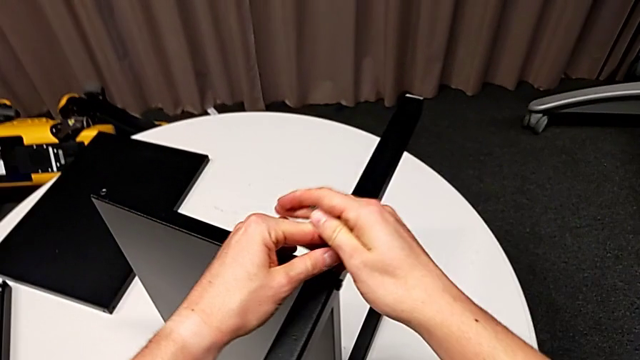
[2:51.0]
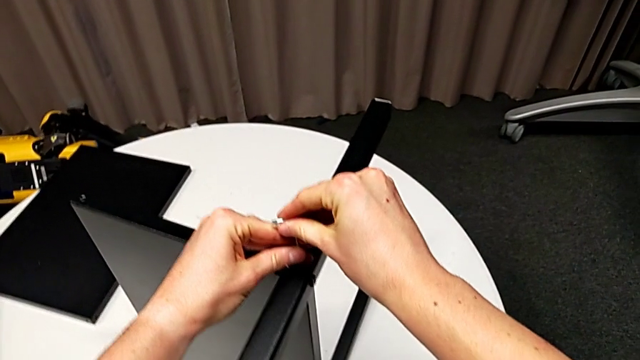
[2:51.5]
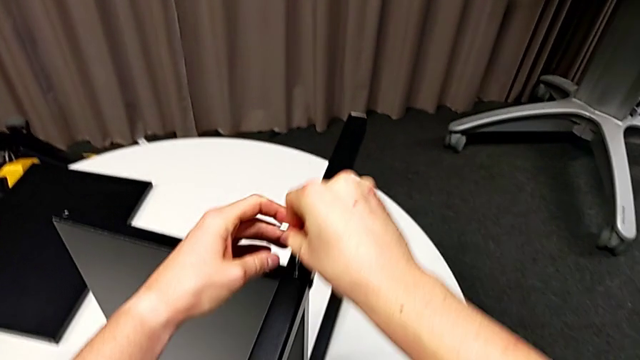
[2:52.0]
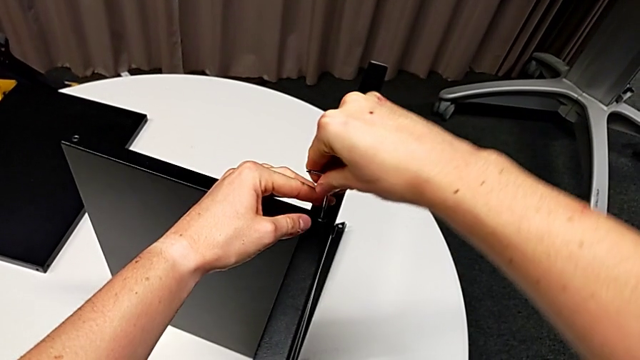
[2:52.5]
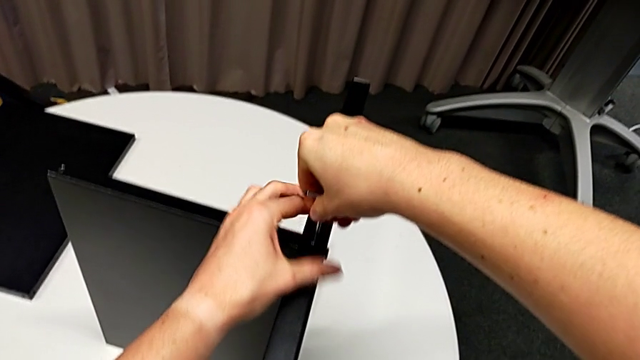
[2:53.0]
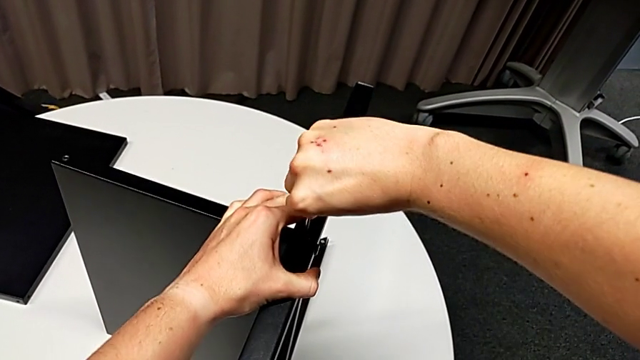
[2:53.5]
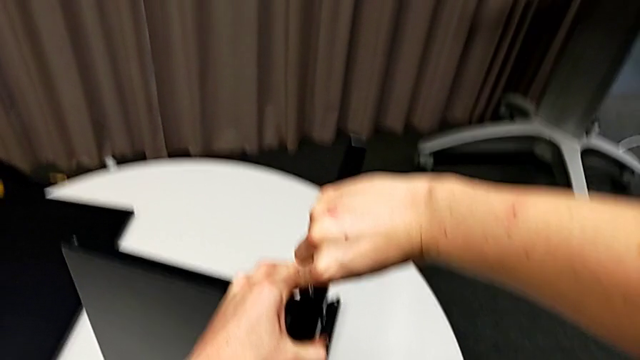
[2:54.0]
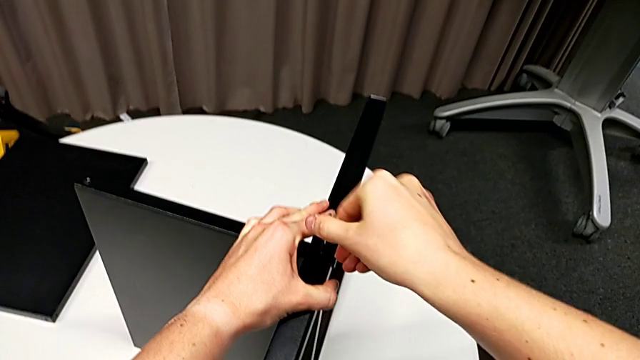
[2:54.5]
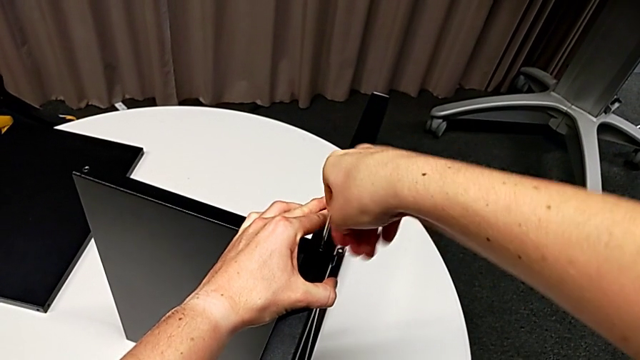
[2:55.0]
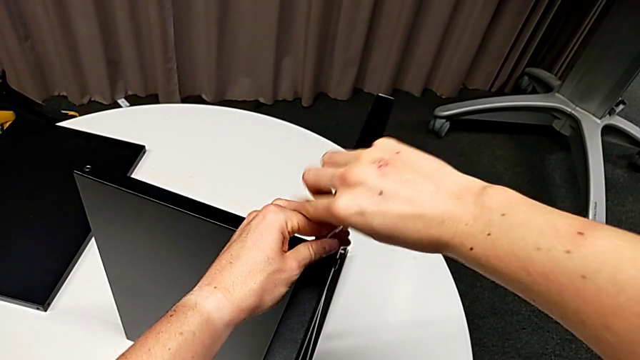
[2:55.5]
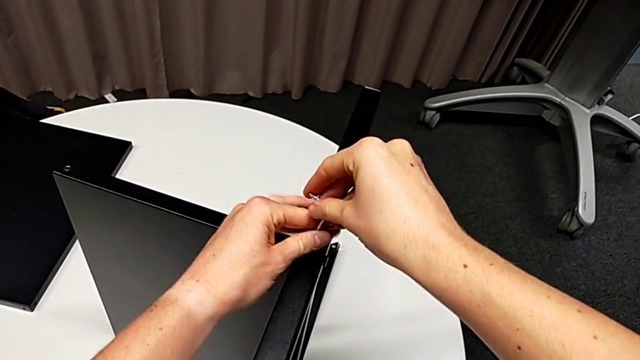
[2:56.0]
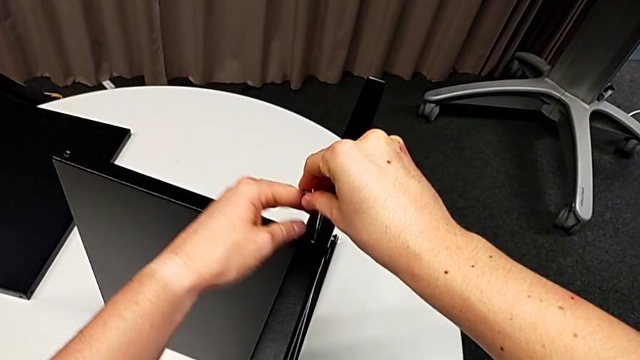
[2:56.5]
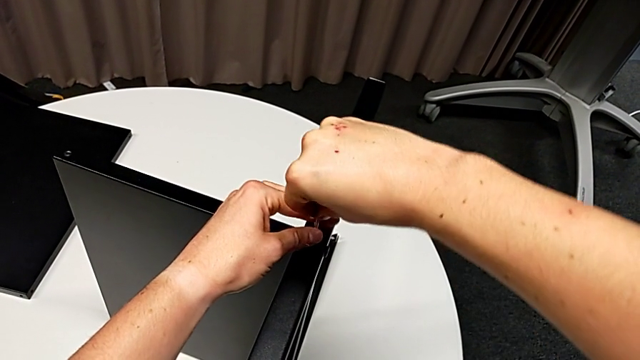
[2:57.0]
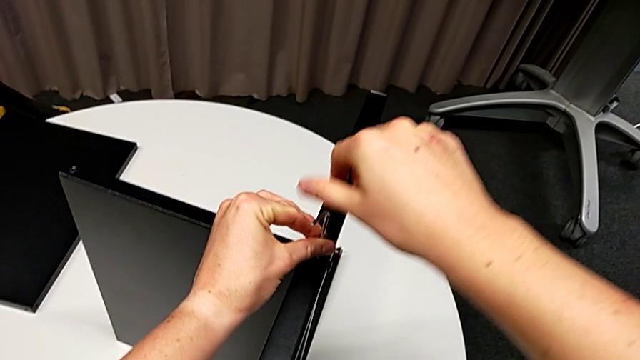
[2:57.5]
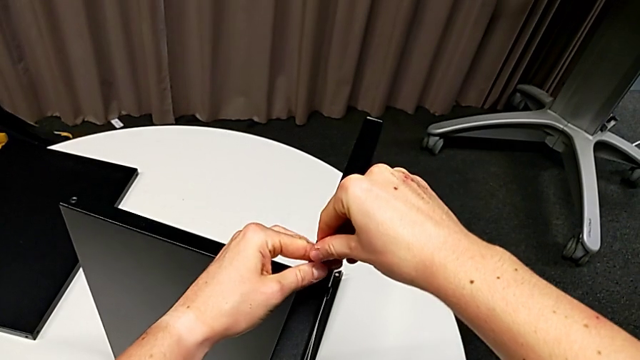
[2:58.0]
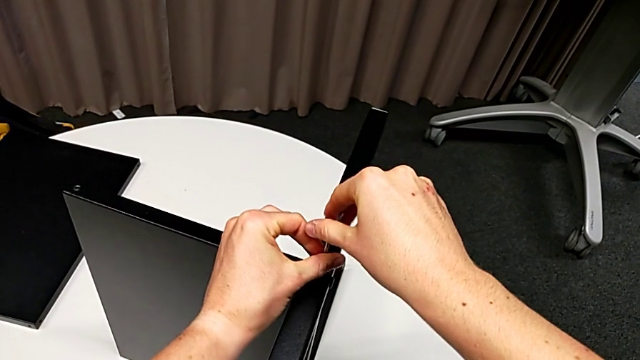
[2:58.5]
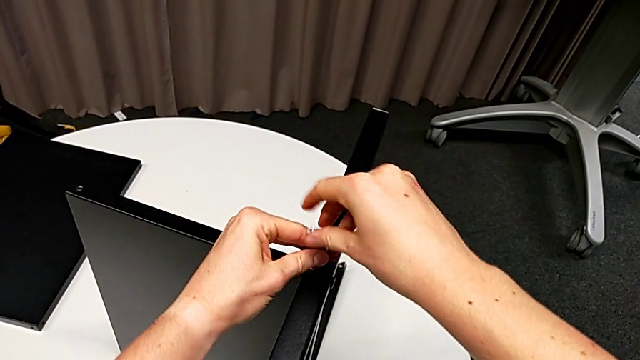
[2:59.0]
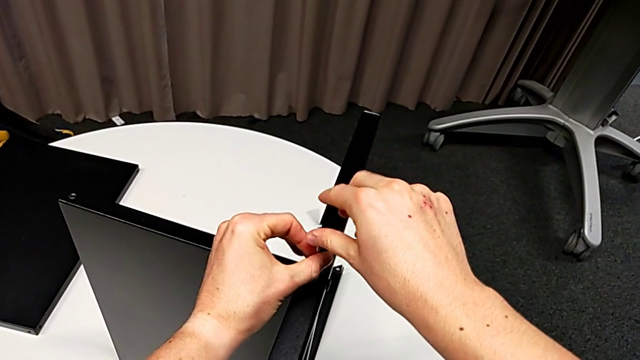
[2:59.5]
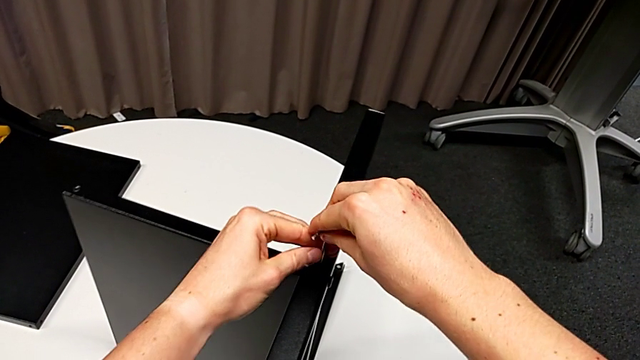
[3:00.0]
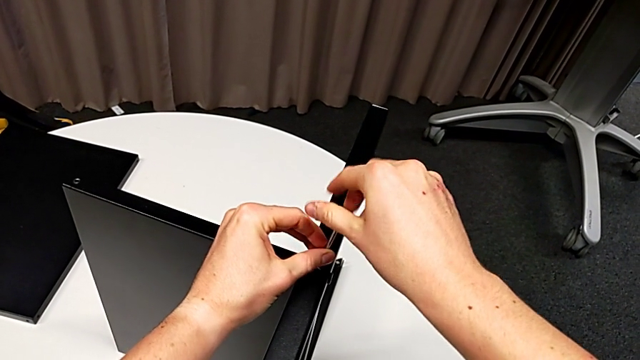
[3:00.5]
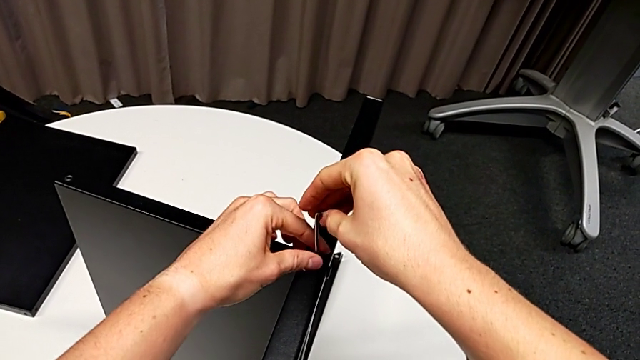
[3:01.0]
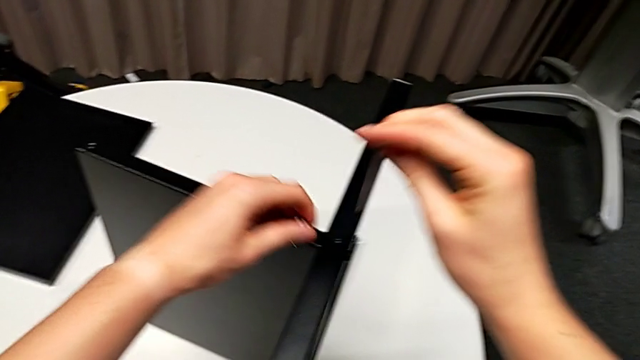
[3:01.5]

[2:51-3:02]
The camera wearer is disassembling the third leg of the furniture. They insert the Allen wrench, unscrew the hex socket head, withdraw the Allen wrench and disassemble the hex socket head.

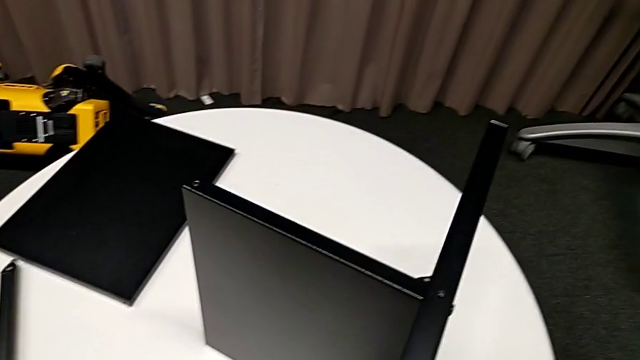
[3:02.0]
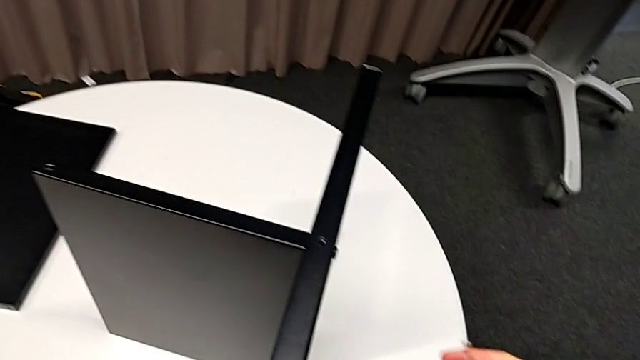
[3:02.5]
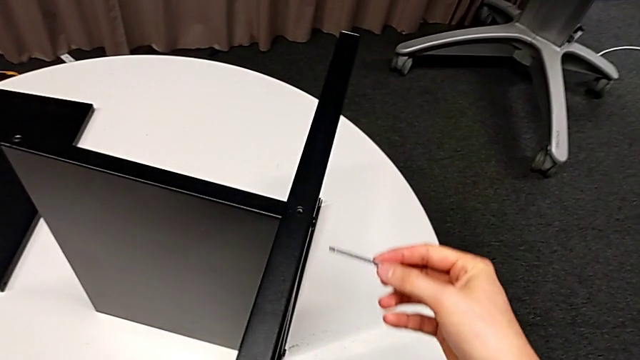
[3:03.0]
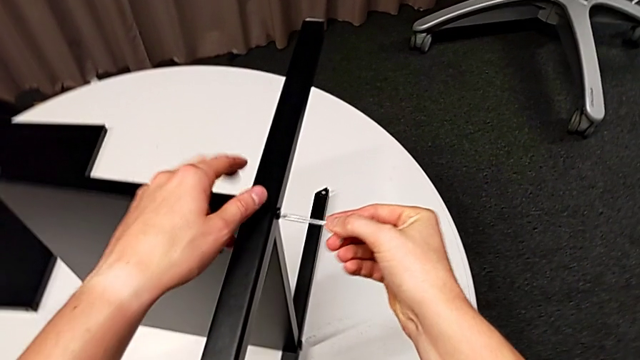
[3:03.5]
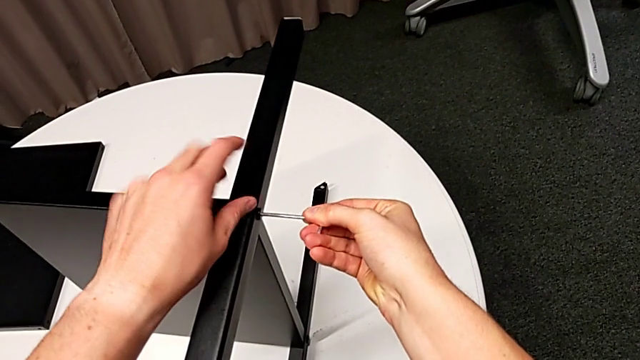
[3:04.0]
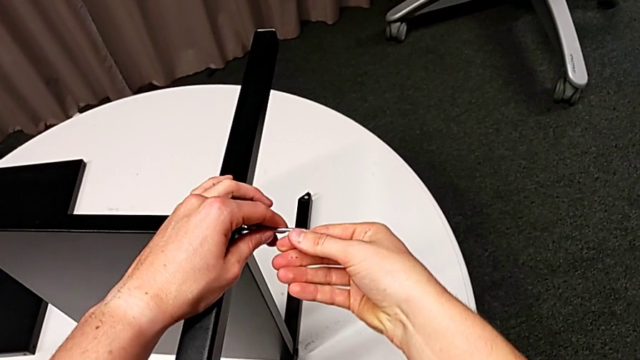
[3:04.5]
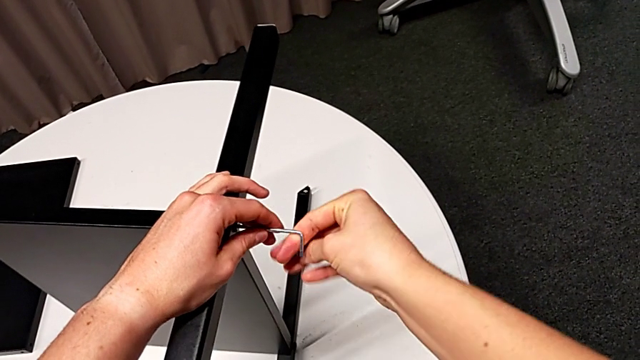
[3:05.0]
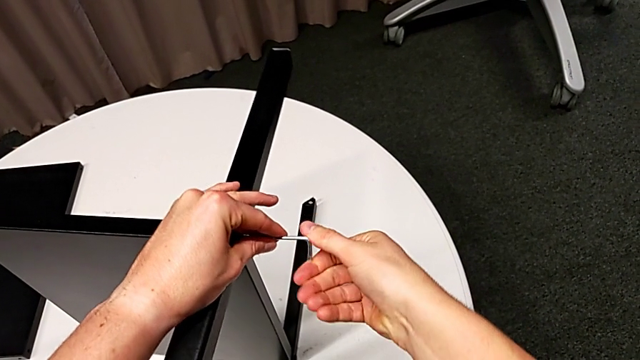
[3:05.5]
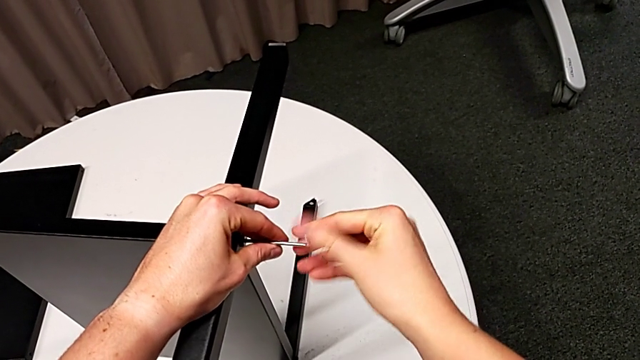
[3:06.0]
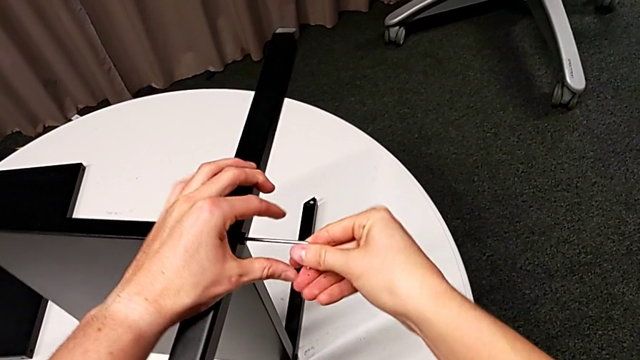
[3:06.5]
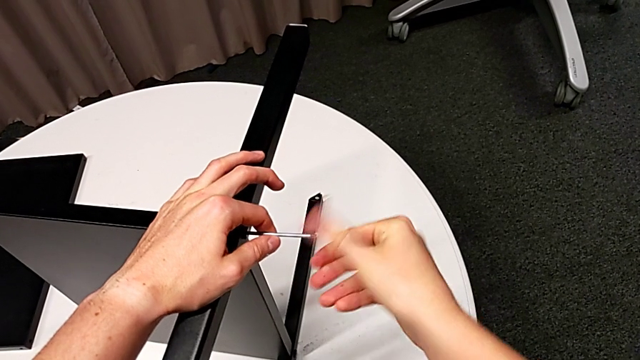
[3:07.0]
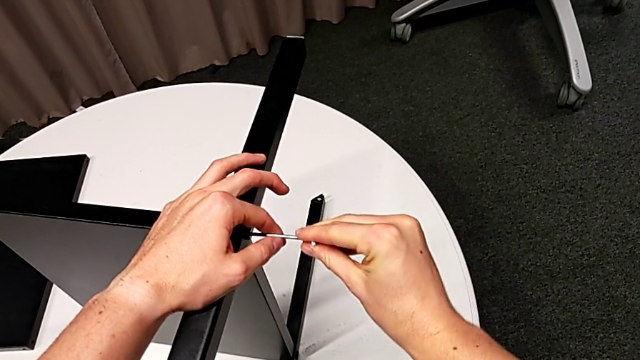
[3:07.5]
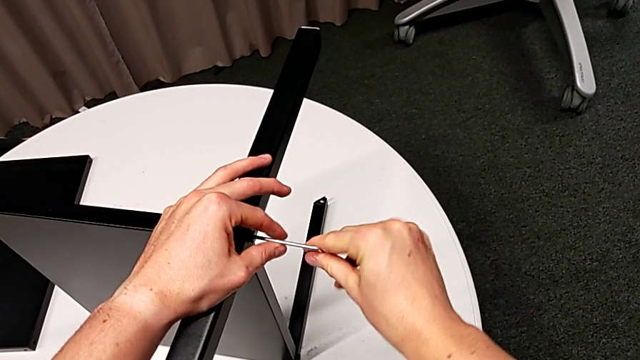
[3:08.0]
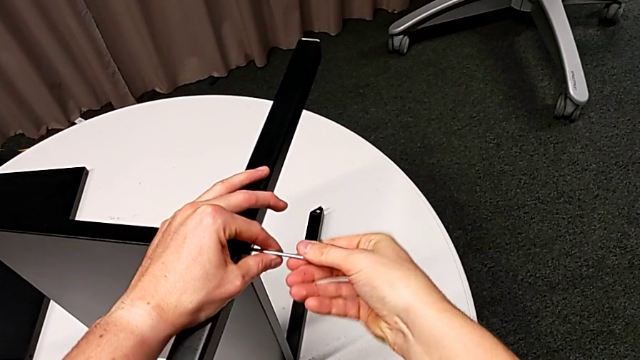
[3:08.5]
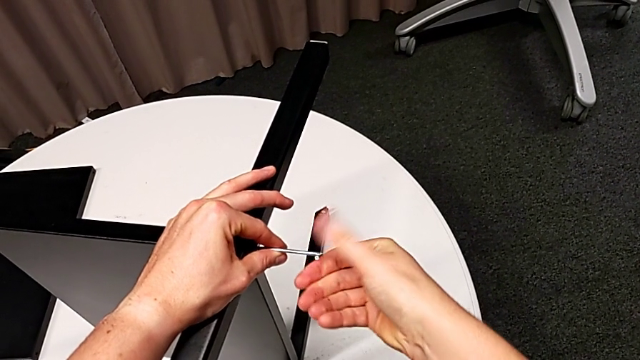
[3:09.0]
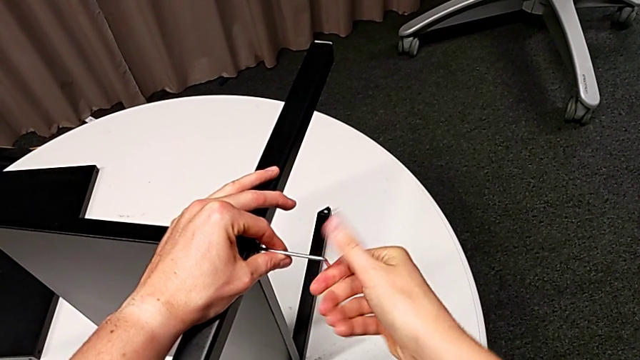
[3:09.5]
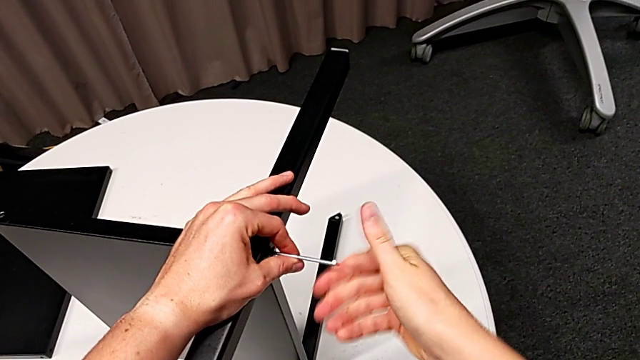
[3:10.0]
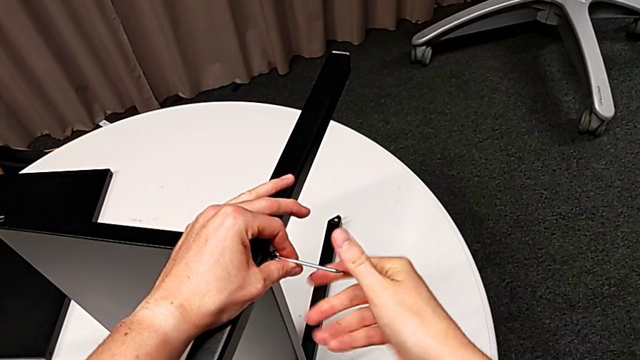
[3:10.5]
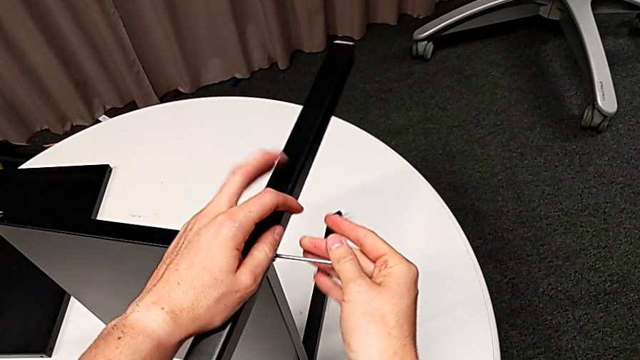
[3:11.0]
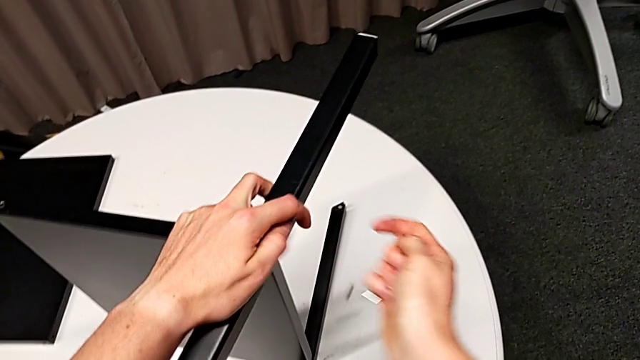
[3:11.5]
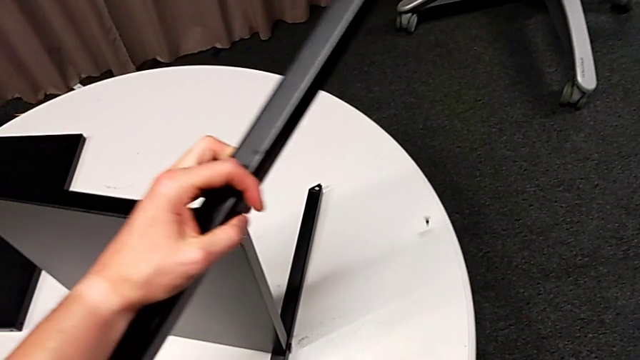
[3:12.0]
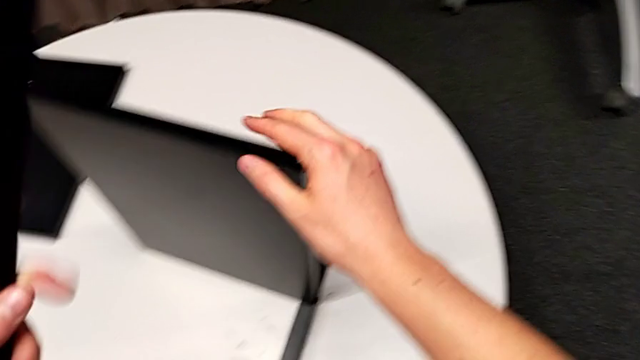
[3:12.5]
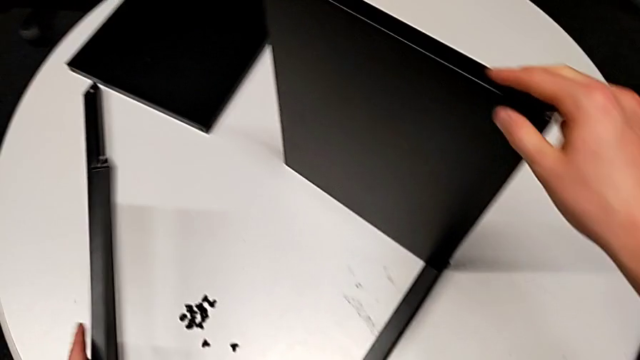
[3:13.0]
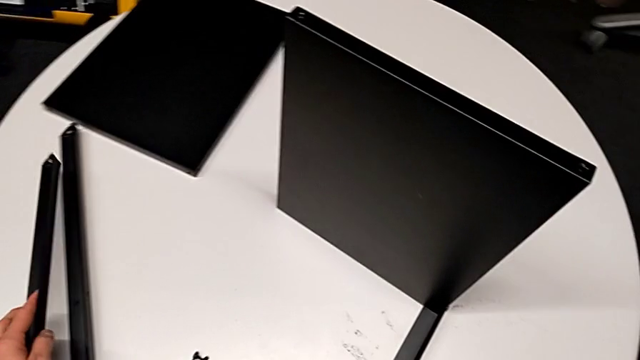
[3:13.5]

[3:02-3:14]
The camera wearer is disassembling the third leg of the furniture. They place the hex socket head, insert the Allen wrench, rotate it, wrongly drop the hex socket head, disassemble the leg and place it.
